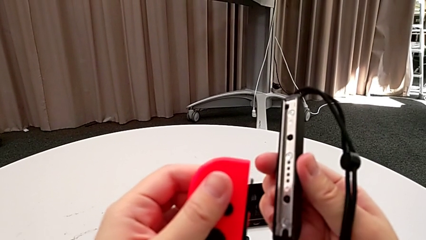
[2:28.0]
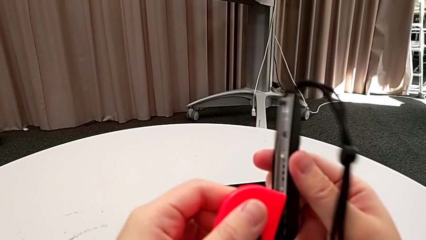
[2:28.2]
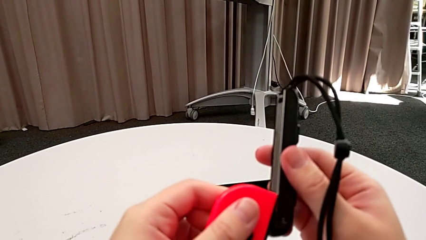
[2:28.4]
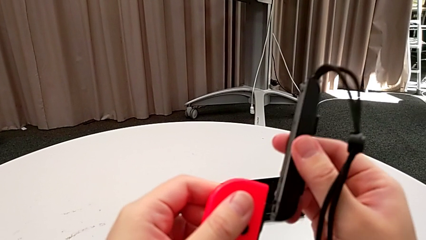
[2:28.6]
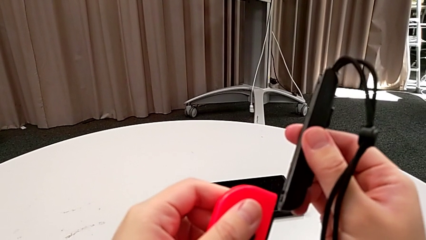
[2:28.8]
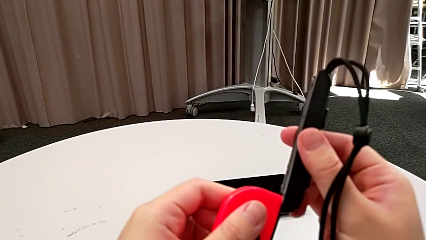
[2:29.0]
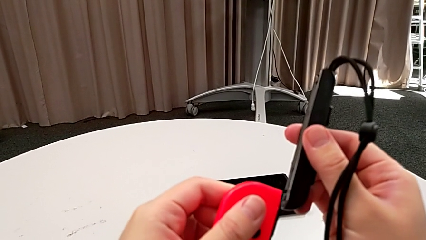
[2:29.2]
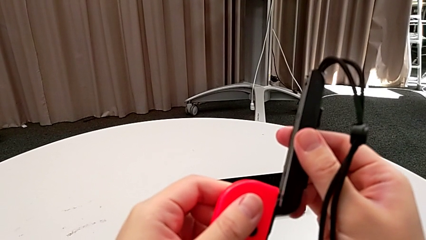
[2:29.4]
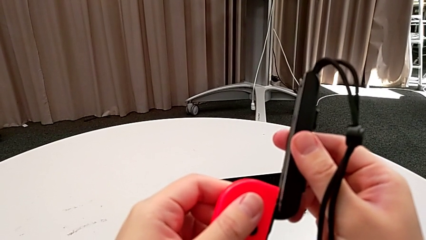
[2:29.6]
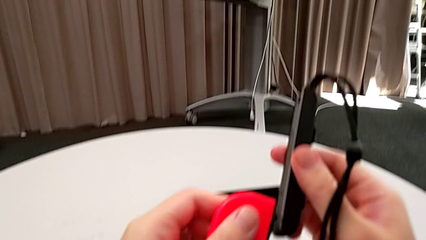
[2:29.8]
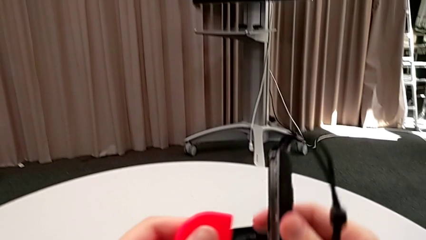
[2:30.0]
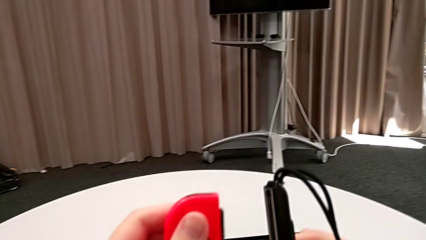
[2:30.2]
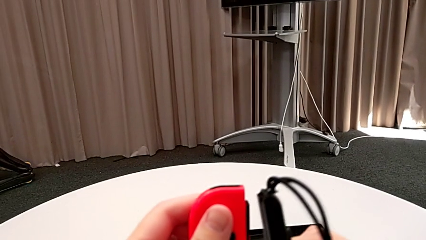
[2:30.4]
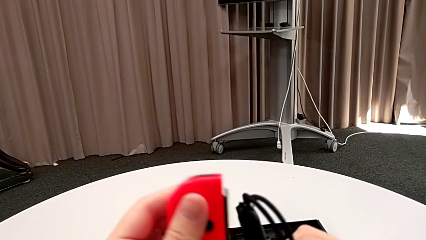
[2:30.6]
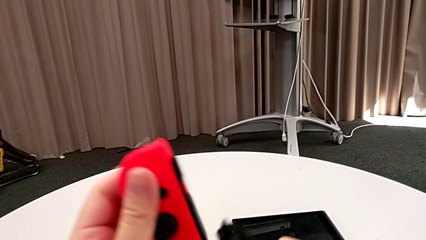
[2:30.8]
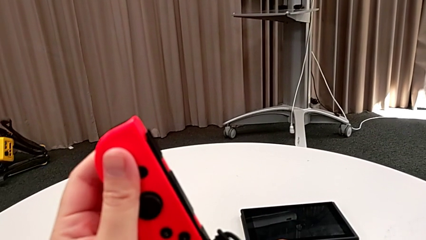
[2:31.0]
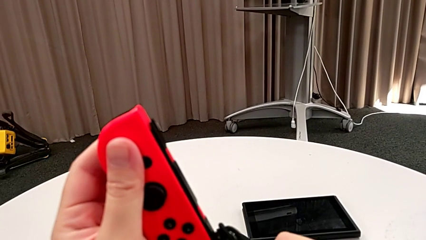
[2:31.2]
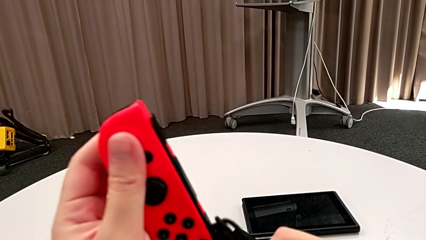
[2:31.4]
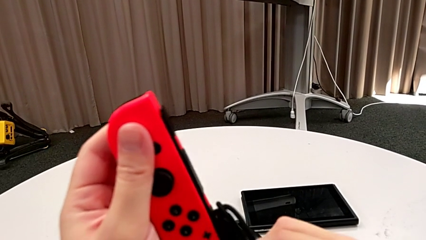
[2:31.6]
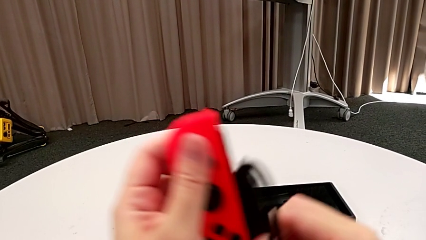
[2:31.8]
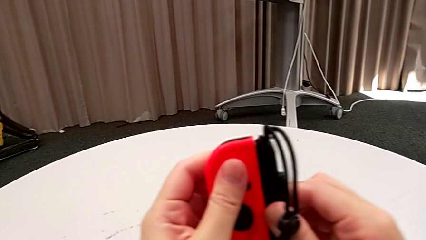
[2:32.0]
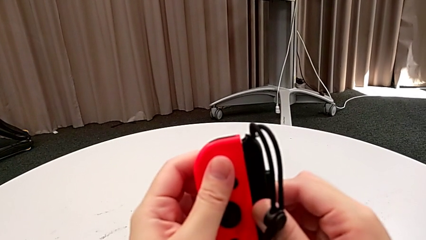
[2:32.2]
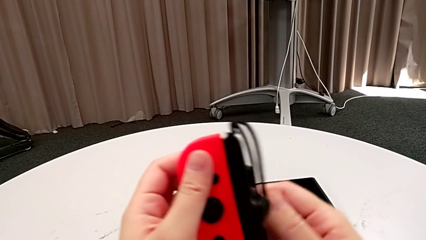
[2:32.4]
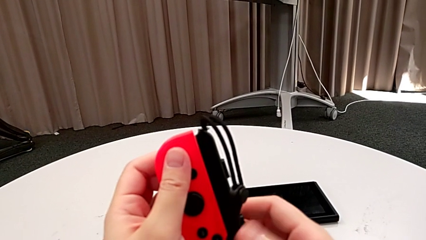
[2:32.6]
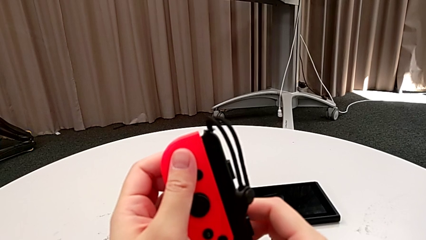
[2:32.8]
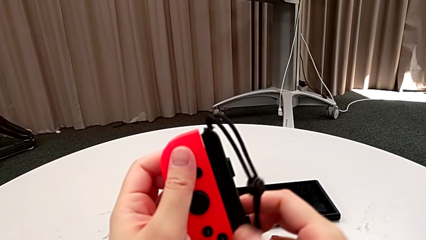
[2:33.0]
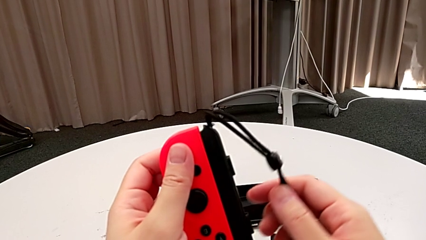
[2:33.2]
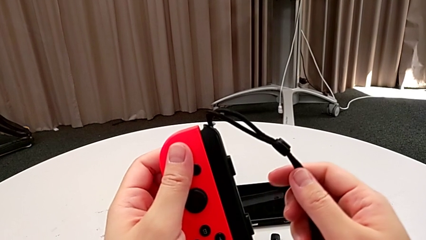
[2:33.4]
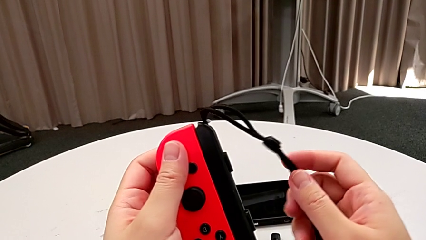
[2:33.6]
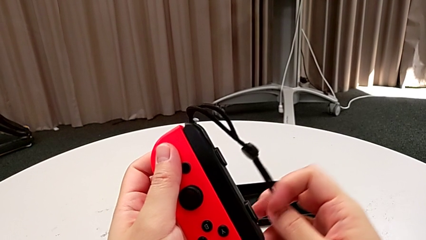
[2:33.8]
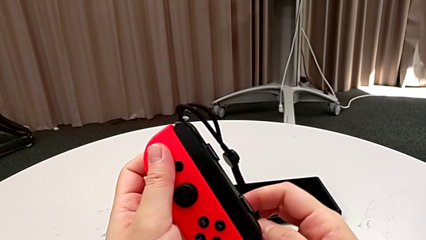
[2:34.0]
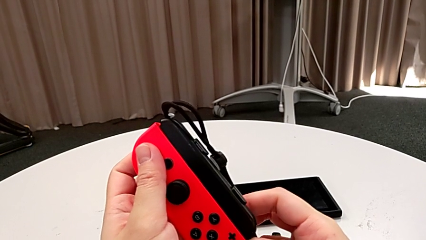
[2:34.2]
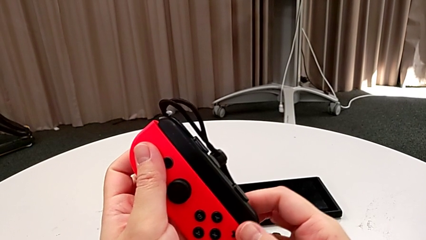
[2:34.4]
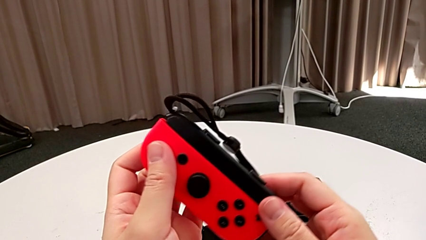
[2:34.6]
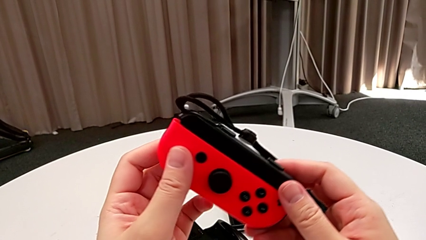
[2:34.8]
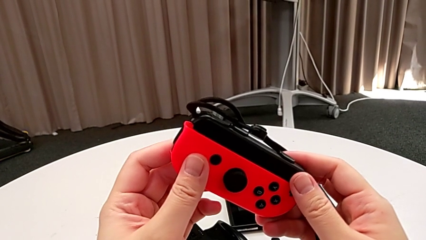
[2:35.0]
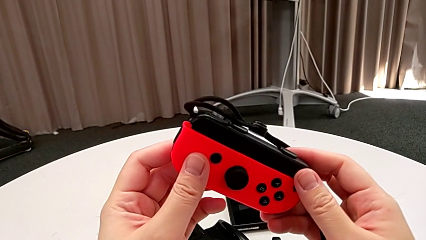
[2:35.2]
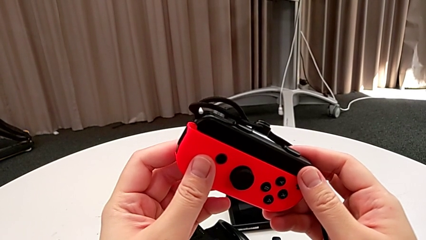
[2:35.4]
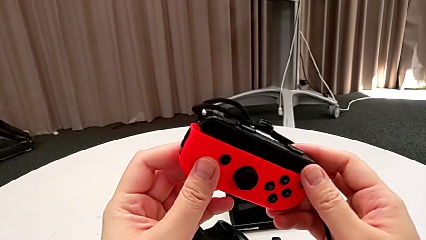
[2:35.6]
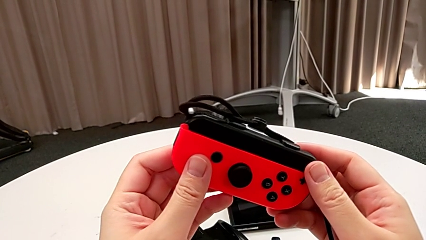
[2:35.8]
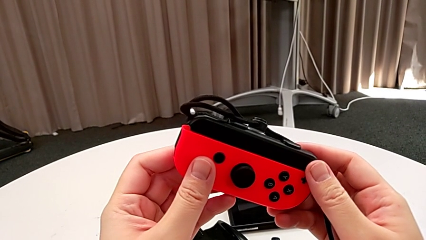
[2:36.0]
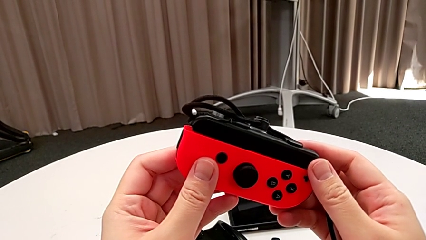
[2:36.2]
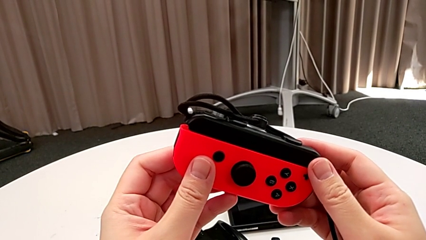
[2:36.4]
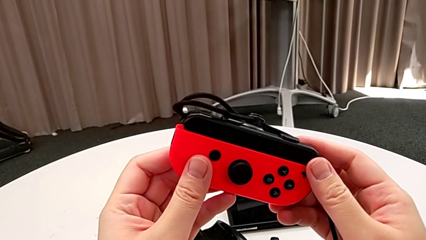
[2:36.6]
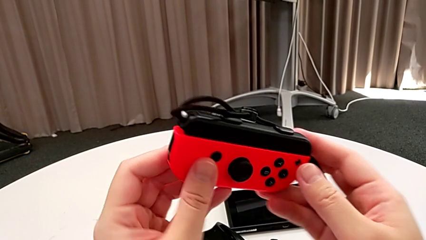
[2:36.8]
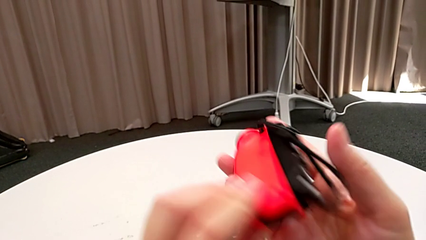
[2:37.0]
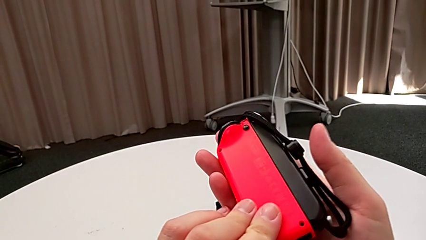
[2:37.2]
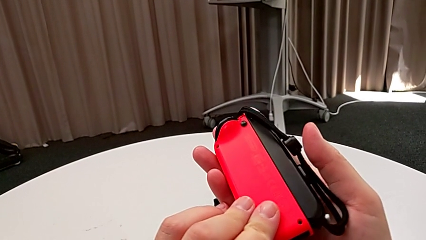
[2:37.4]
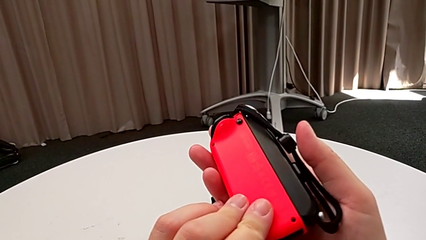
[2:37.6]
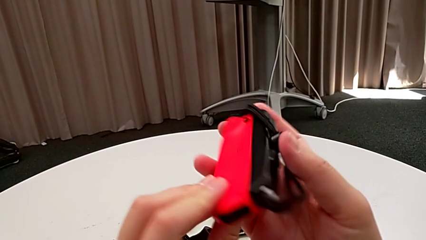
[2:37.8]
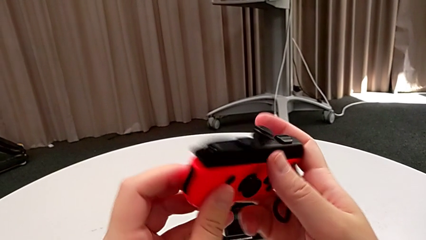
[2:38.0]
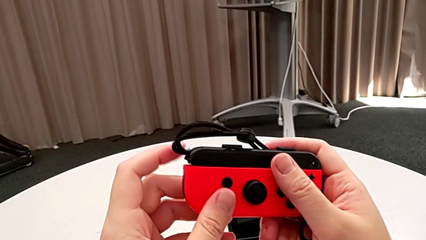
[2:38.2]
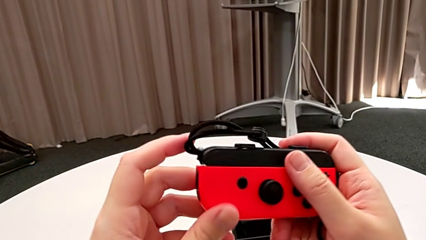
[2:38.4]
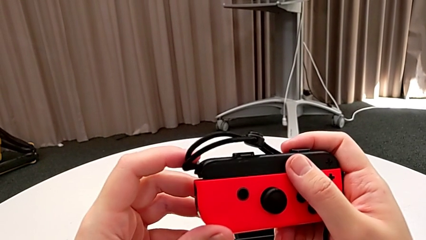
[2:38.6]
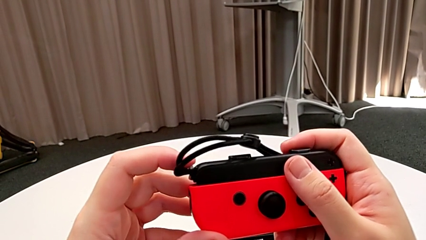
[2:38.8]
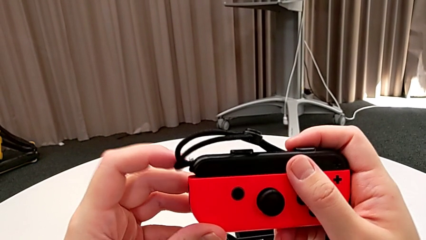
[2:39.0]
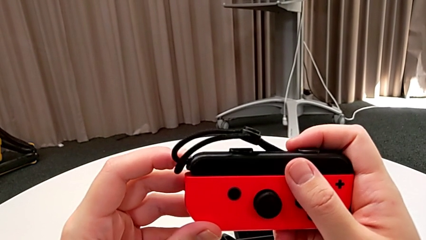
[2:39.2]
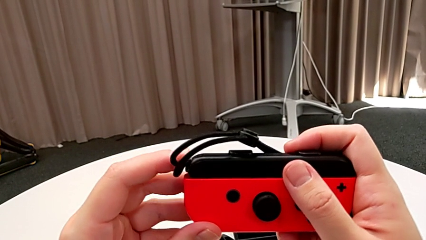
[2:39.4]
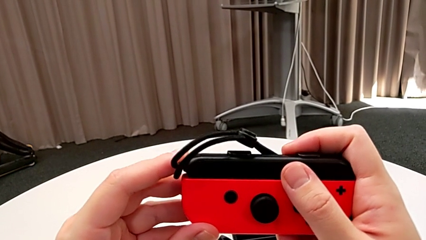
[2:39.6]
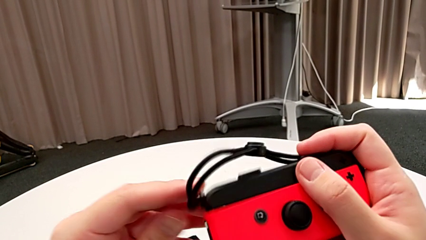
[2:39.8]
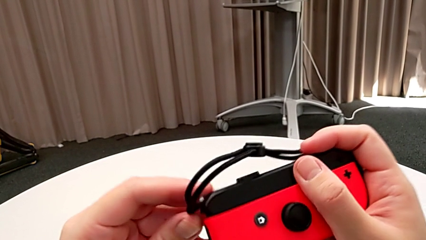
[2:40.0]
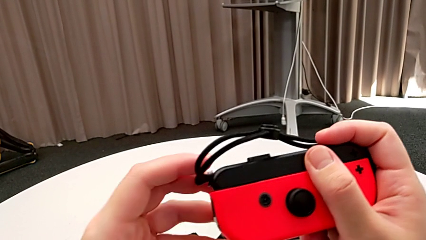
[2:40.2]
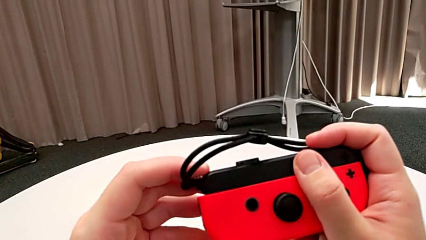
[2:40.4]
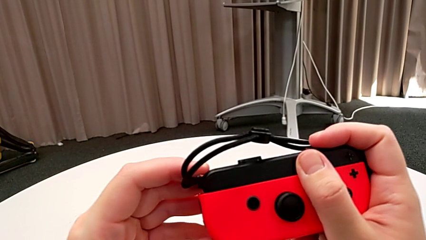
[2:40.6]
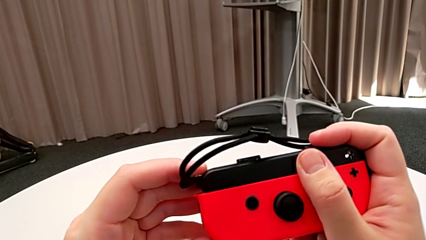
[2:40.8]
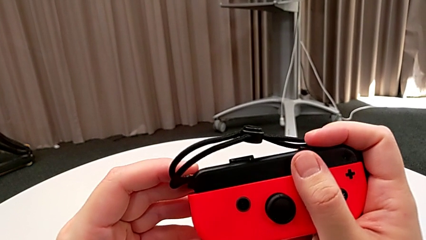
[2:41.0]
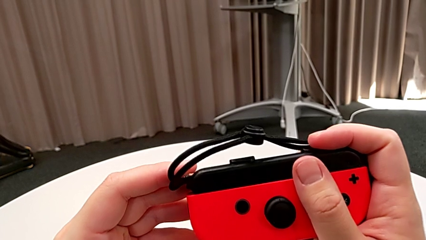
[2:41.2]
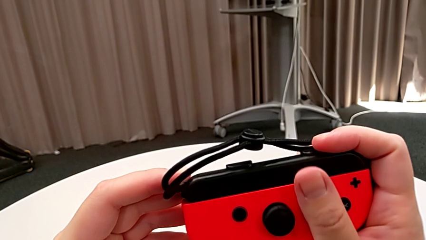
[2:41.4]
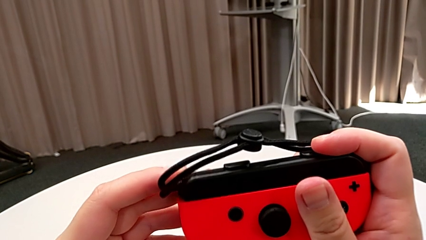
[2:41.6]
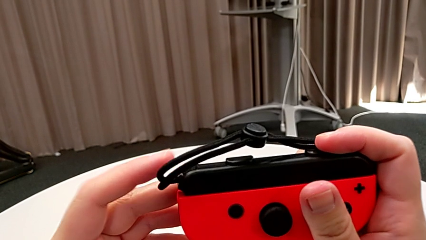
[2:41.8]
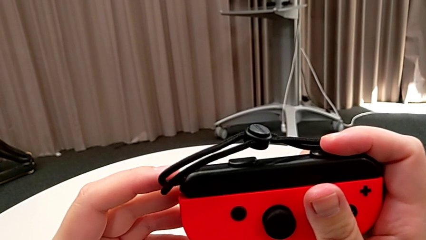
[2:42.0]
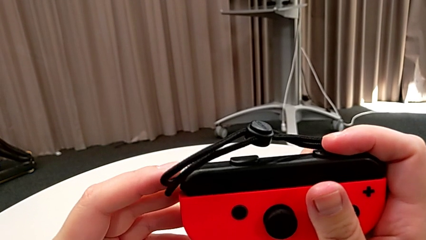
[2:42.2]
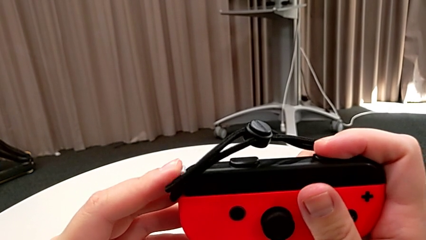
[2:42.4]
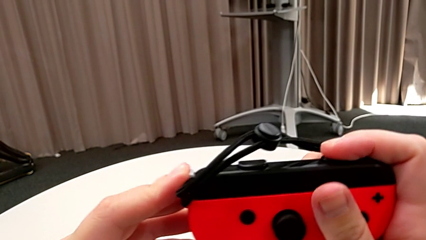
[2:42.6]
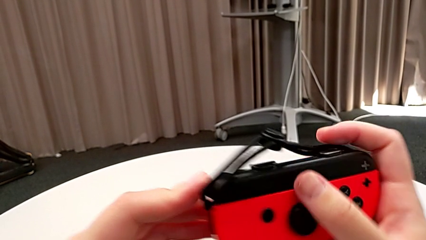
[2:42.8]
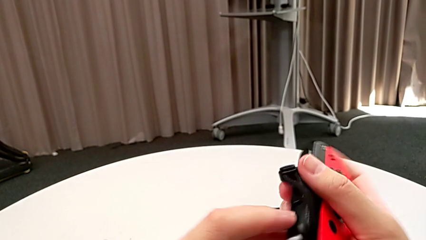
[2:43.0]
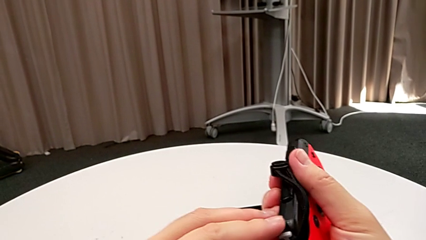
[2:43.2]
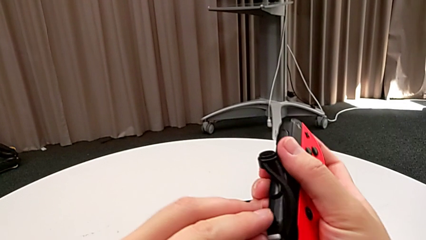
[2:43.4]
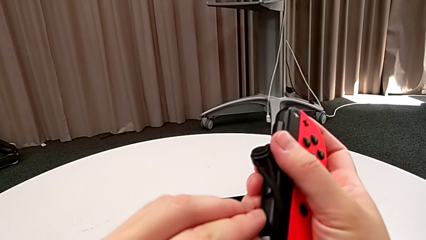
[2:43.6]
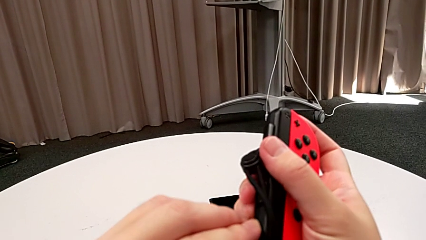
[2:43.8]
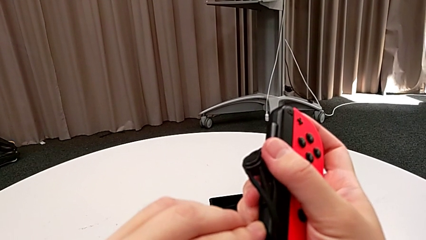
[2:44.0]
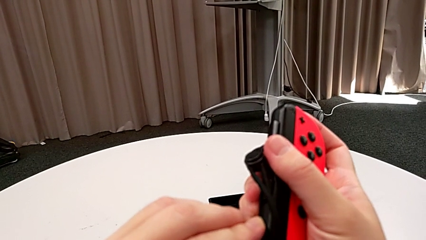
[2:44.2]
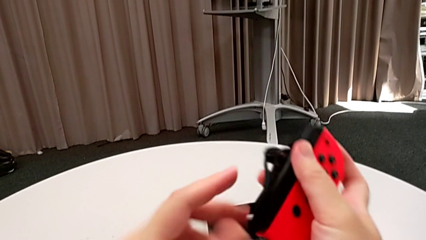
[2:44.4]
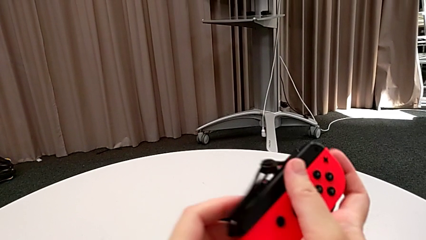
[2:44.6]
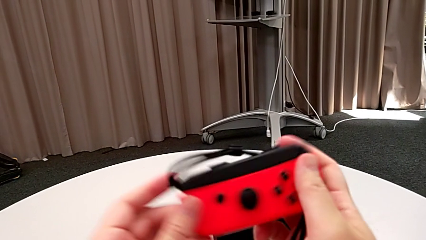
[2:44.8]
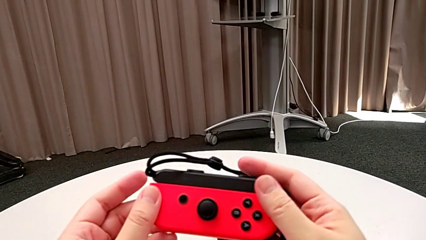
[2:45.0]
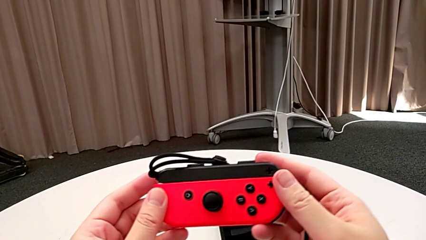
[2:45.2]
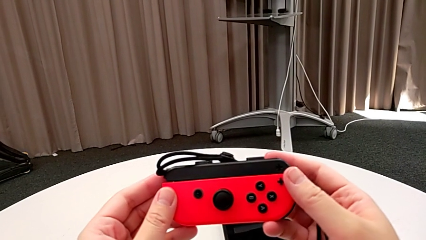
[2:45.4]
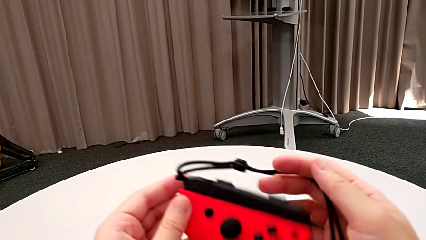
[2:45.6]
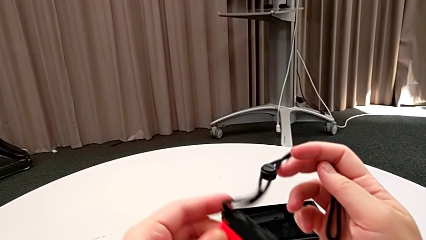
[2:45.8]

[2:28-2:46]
The camera wearer is inserting the red Joy-Con controller into the Joy-Con straps. They assemble the red Joy-Con controller, flip it twice, touch the Joy-Con strap lock and press it.
